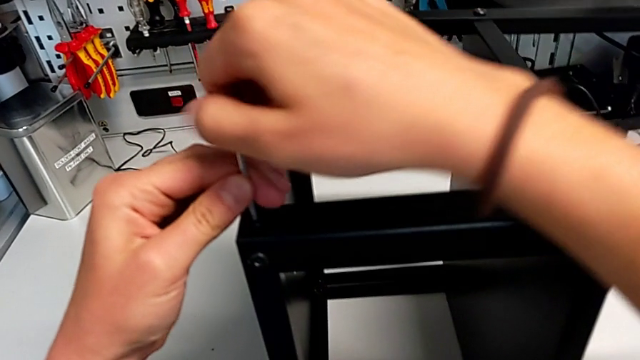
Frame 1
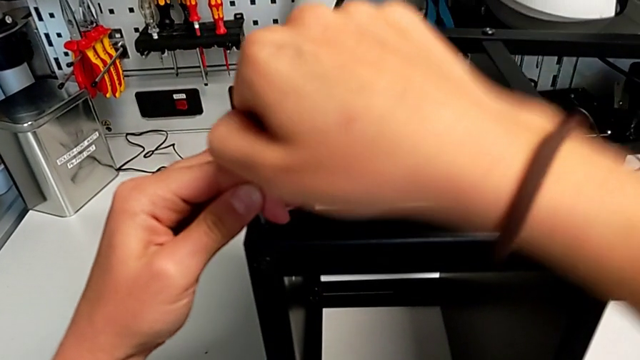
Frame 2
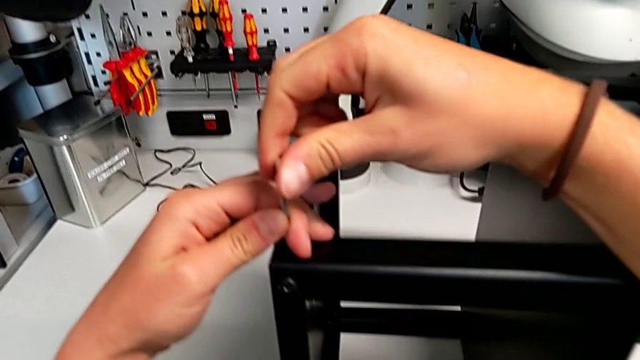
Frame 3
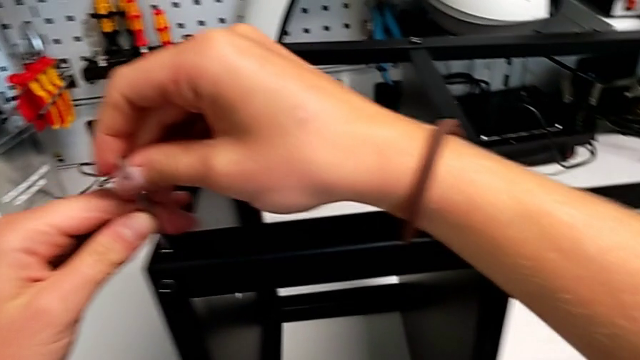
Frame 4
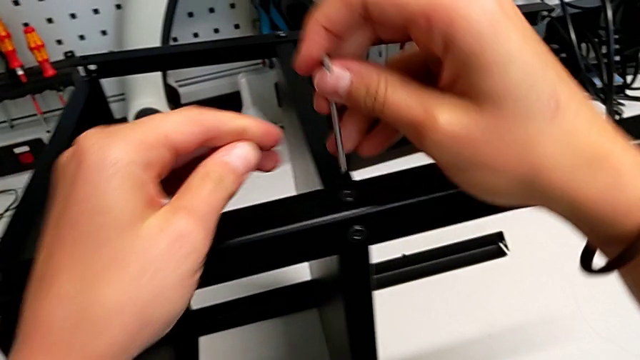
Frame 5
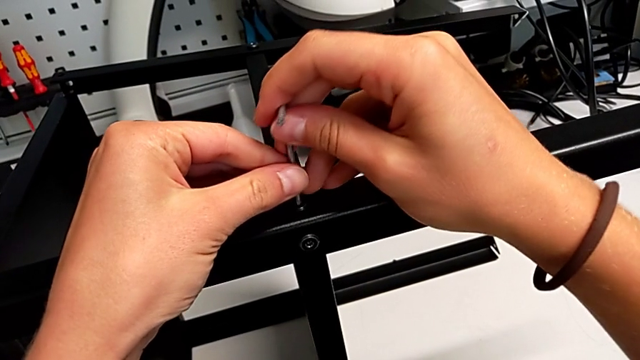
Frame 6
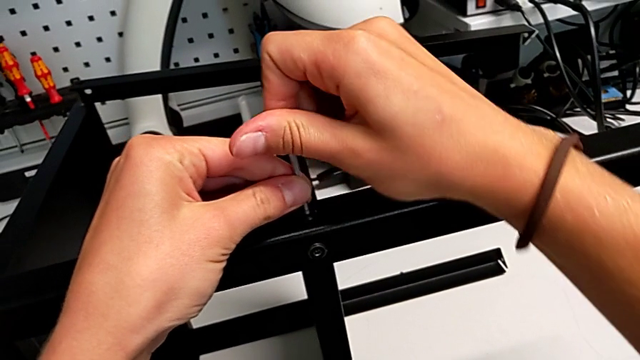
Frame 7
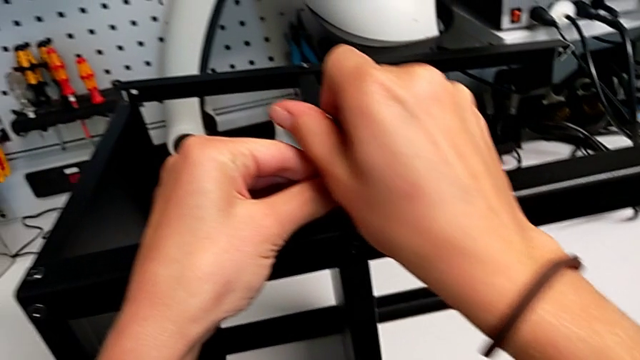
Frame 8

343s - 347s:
The camera wearer is screwing the second leg onto the top plate. They screw the twelfth hex socket head and screw the hex socket head.

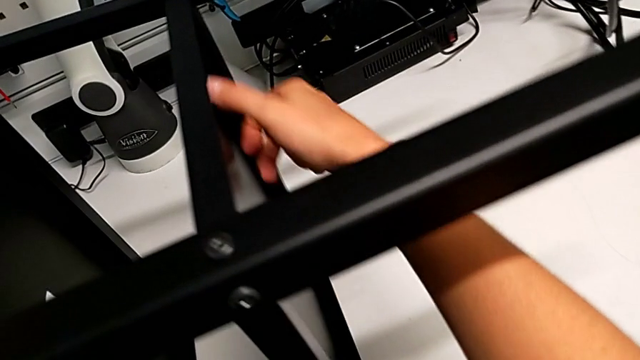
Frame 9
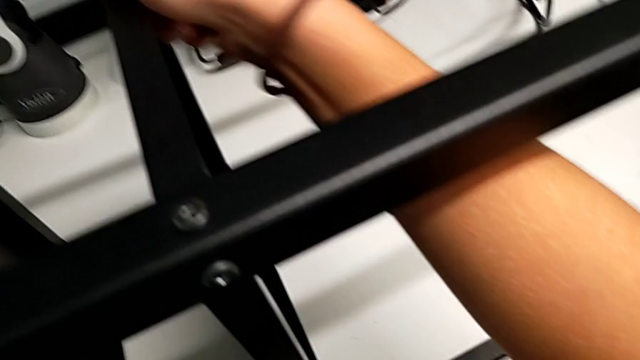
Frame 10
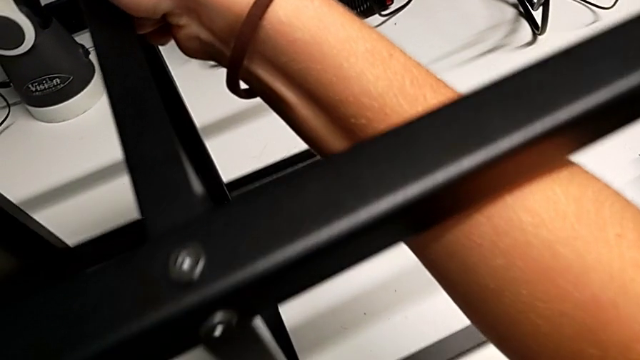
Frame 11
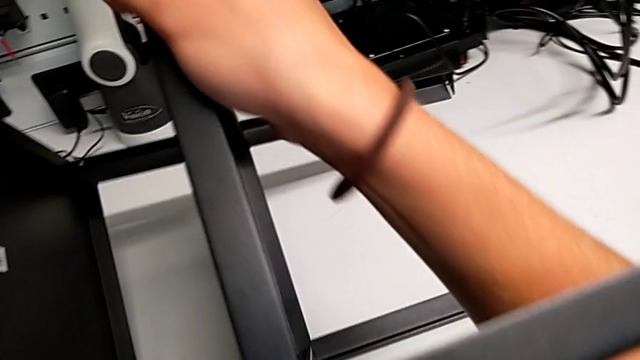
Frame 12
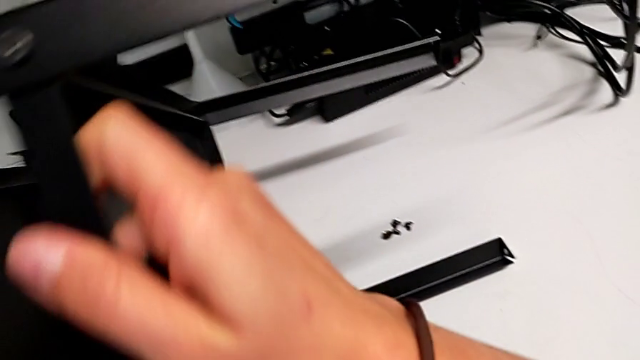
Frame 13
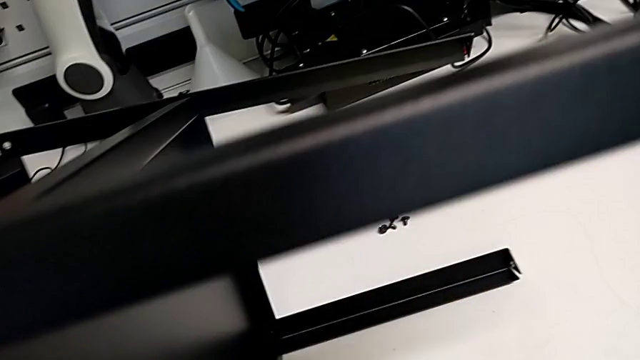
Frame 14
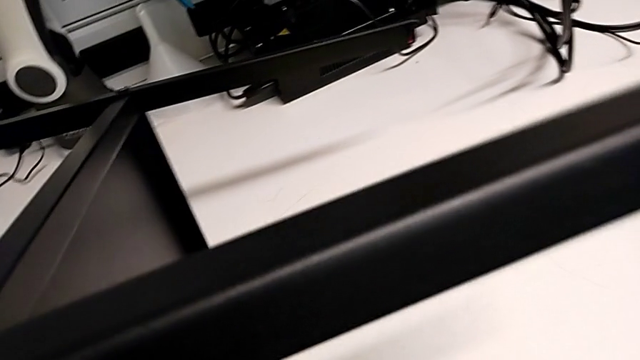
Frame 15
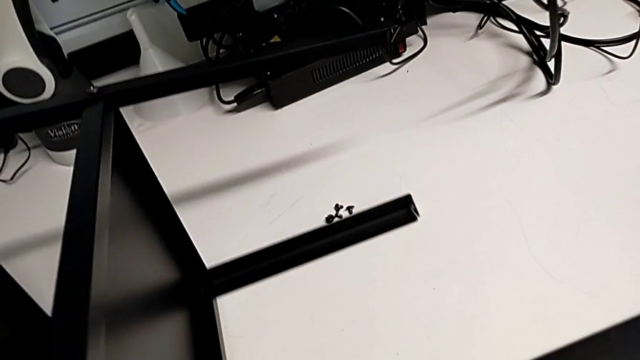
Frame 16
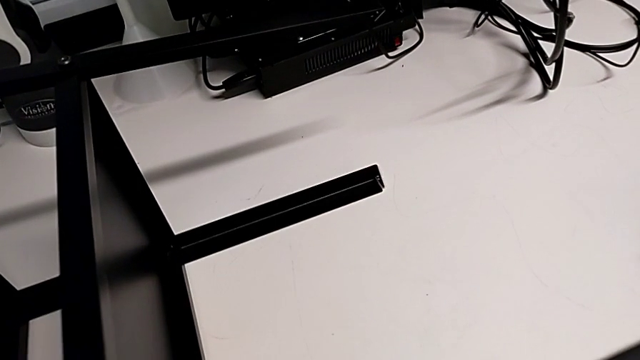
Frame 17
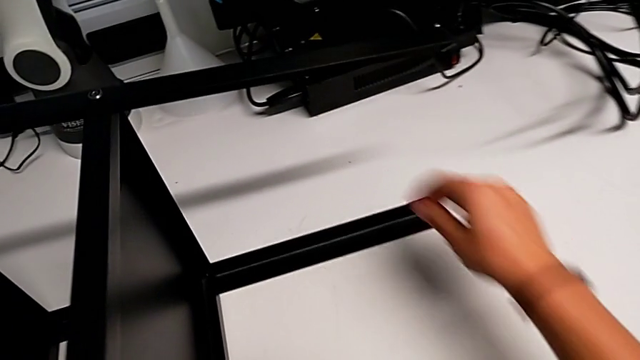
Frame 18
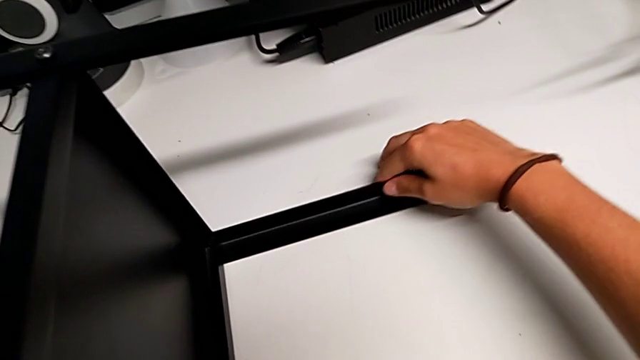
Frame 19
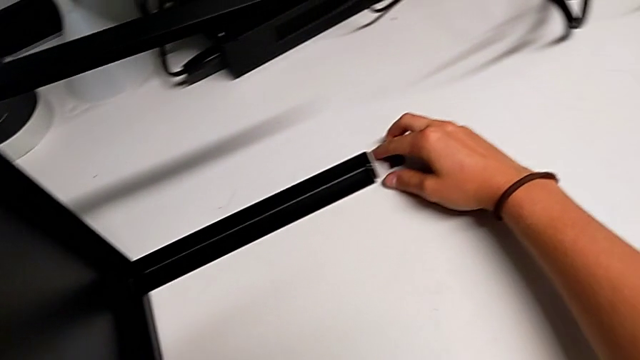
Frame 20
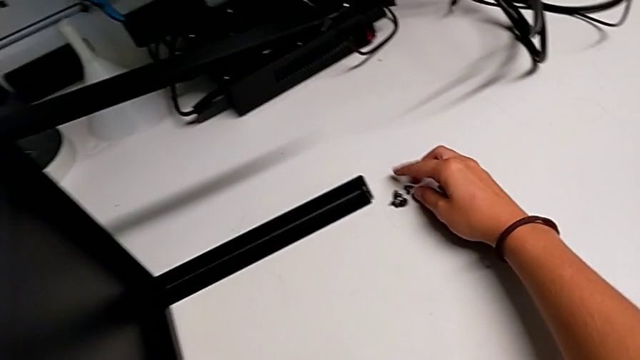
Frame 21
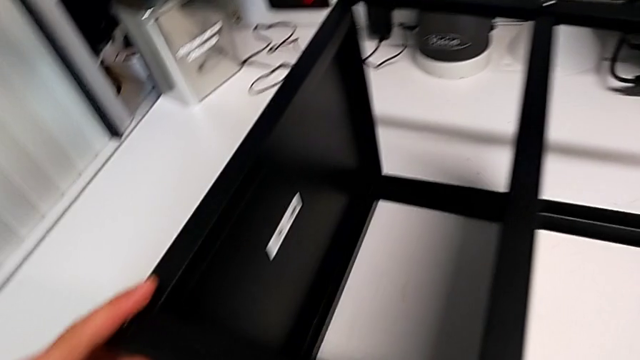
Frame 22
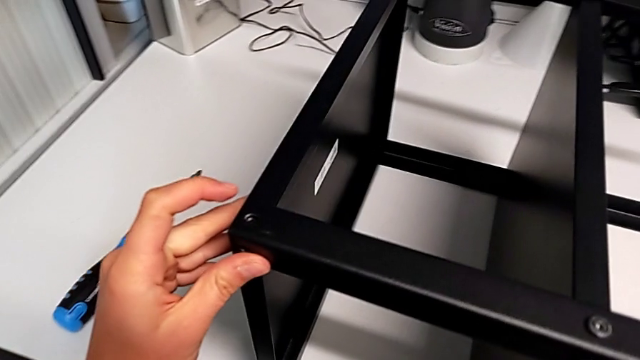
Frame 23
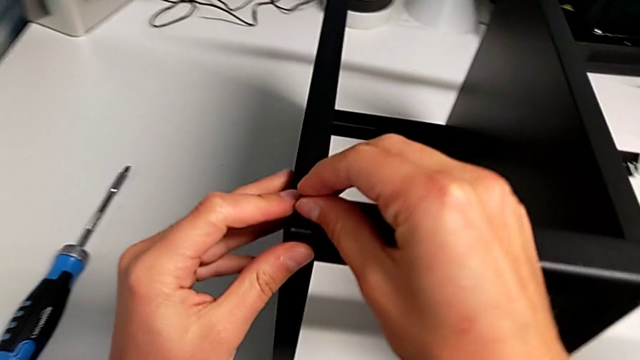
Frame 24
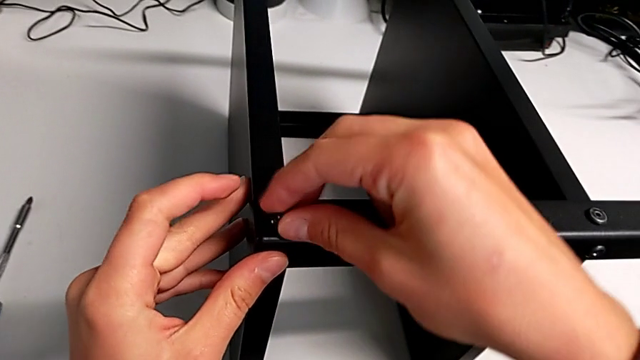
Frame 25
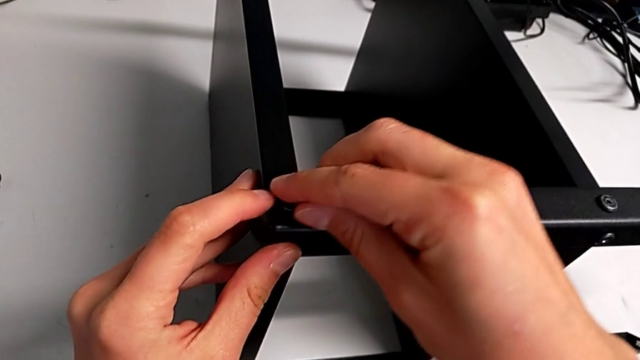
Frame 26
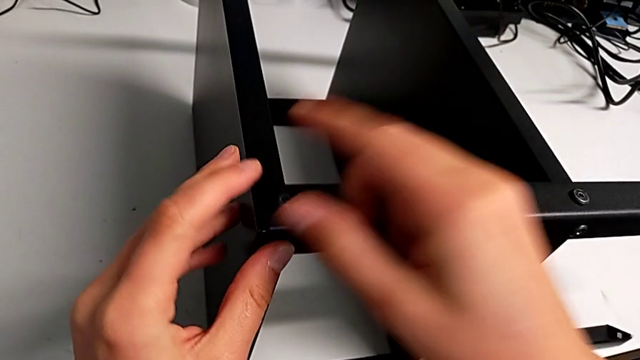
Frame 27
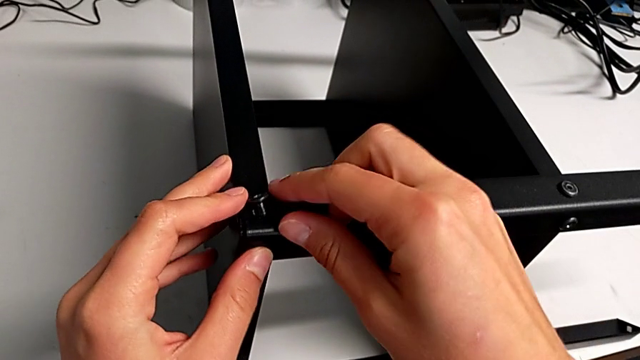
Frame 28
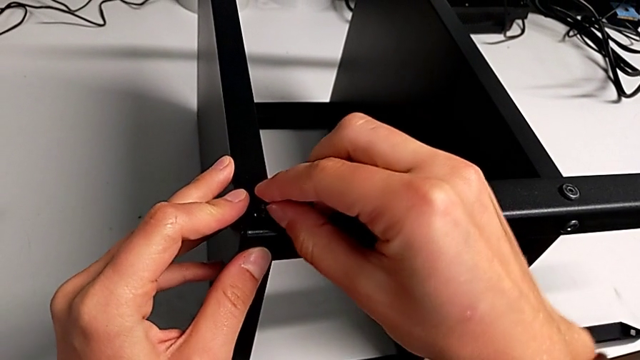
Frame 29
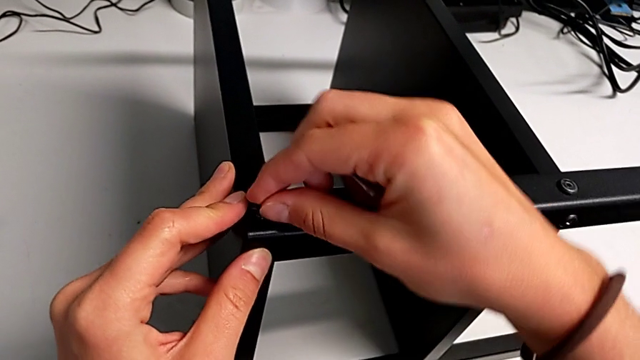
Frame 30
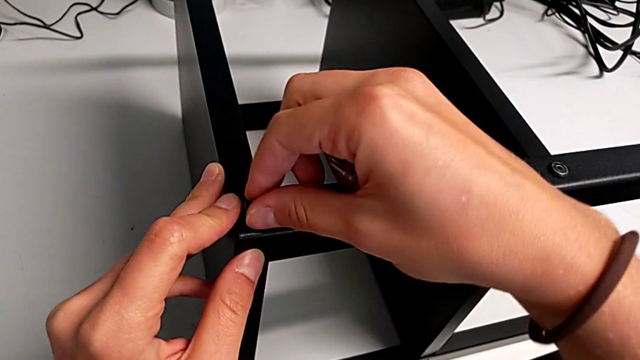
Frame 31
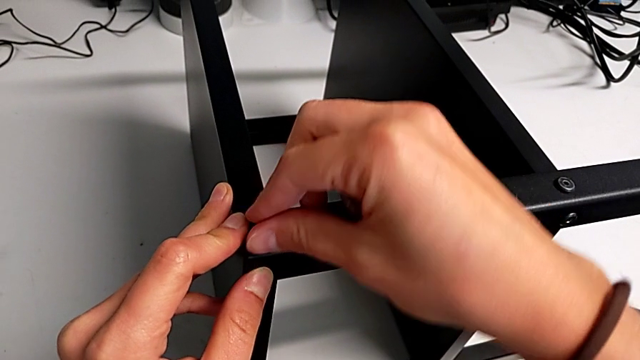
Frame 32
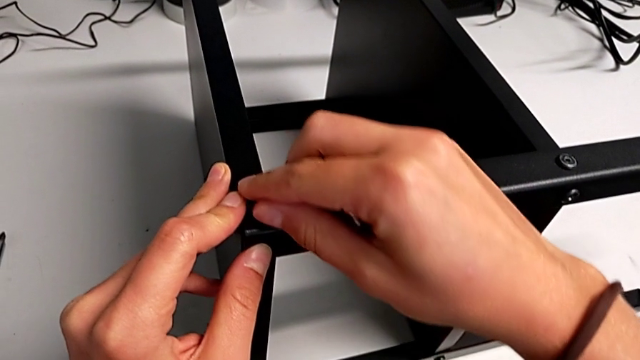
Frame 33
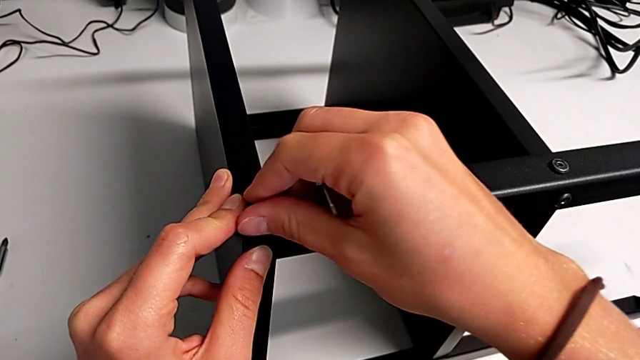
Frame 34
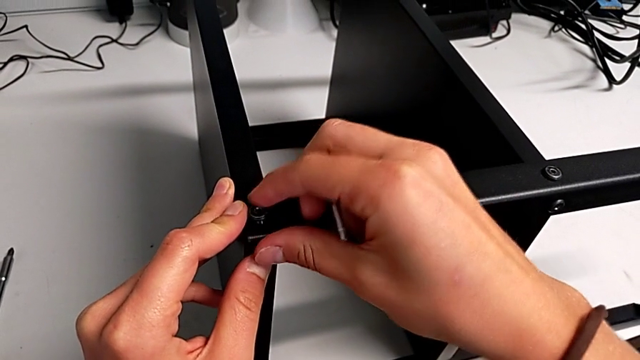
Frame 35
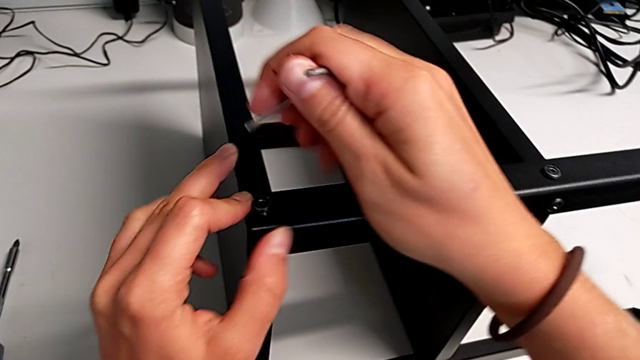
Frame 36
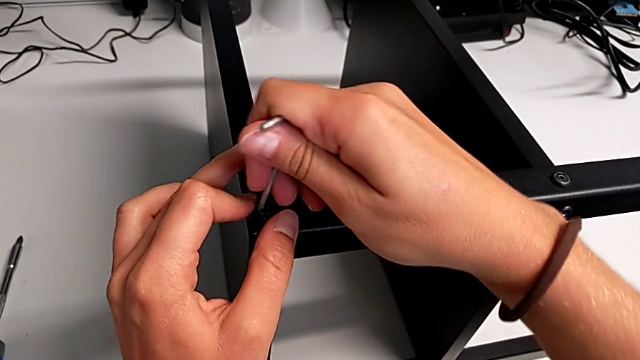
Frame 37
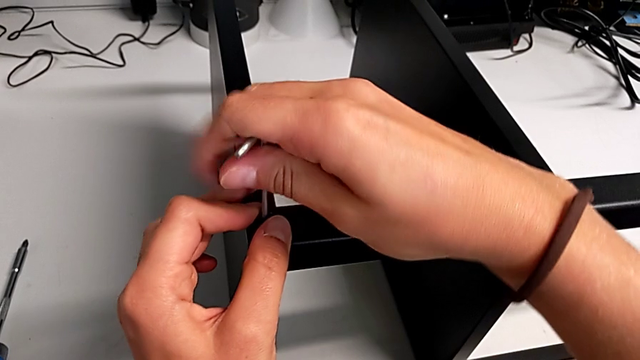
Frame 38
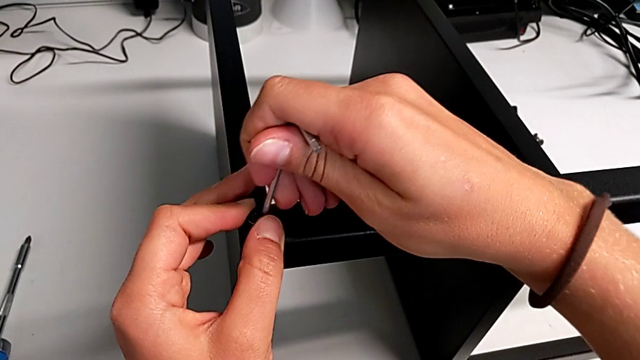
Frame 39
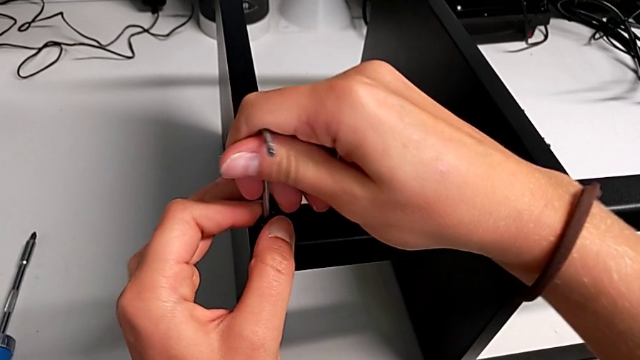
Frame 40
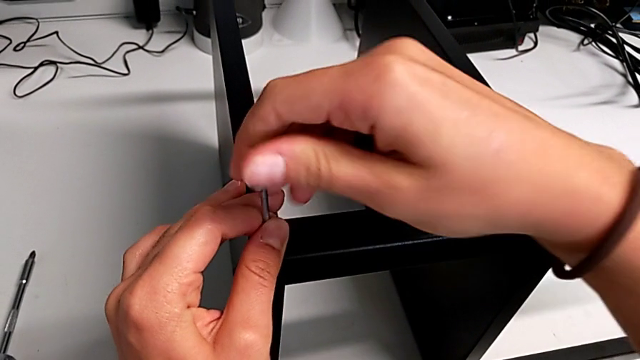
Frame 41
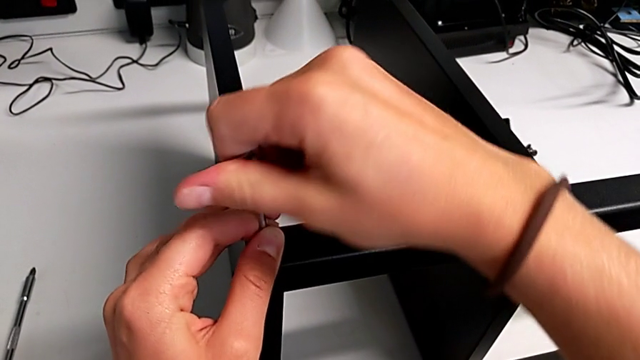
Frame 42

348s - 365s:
The camera wearer is screwing the third leg onto the top plate. They rotate the tray, insert the thirteenth hex socket head and begin to screw it.
